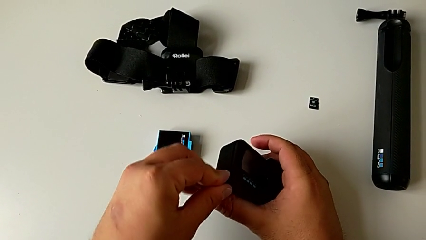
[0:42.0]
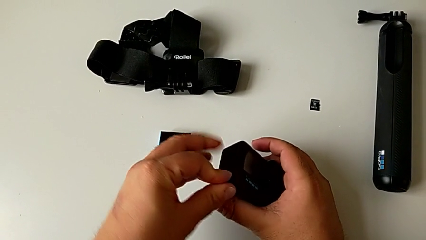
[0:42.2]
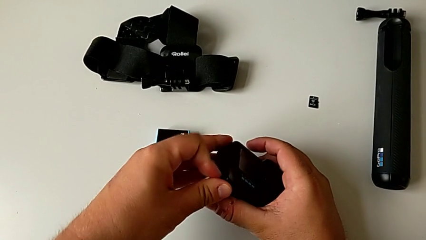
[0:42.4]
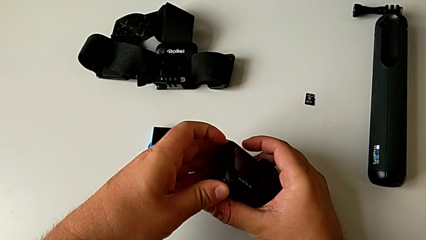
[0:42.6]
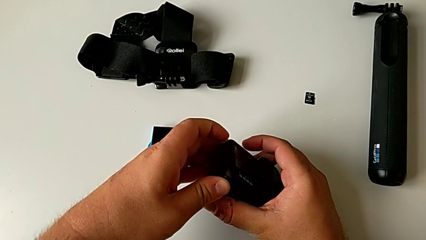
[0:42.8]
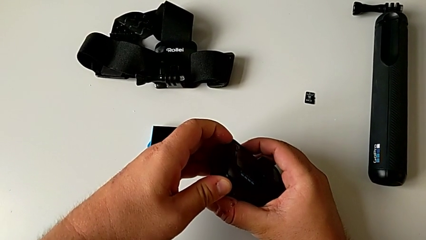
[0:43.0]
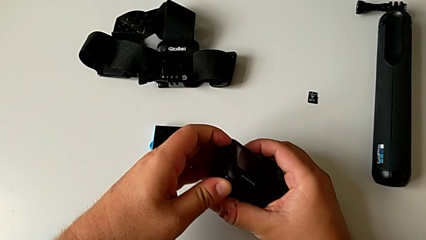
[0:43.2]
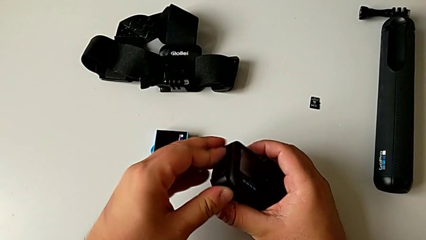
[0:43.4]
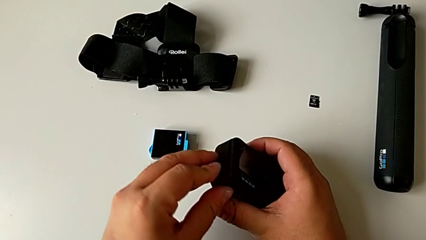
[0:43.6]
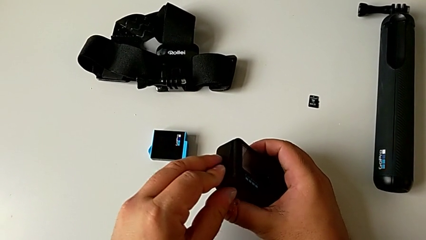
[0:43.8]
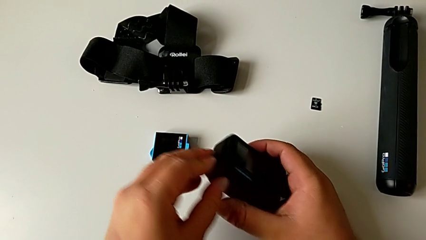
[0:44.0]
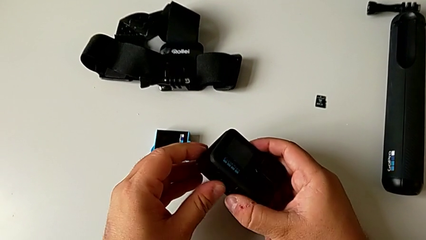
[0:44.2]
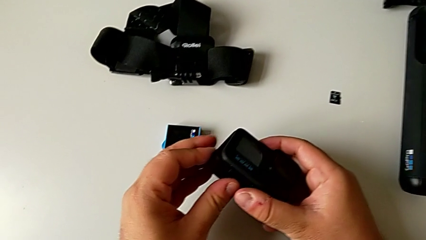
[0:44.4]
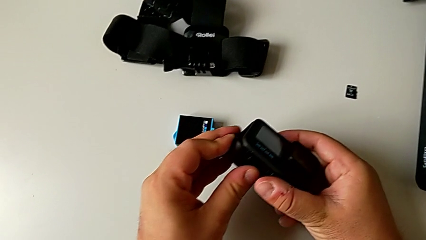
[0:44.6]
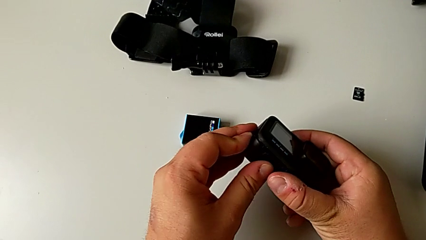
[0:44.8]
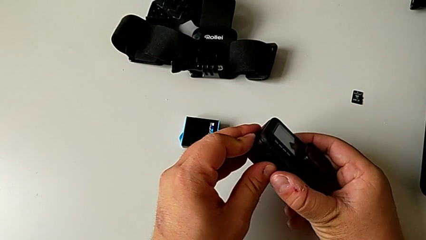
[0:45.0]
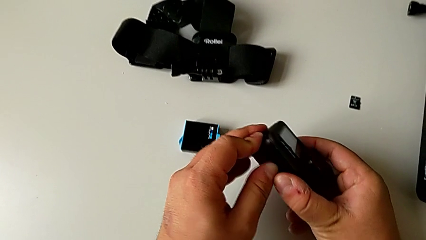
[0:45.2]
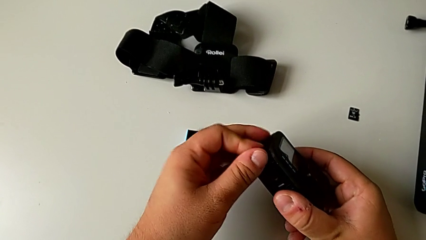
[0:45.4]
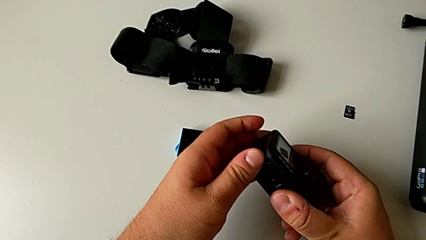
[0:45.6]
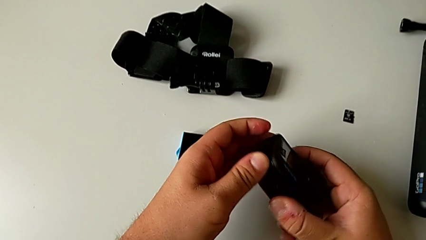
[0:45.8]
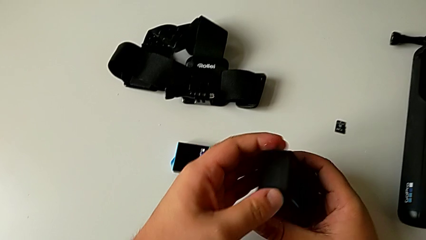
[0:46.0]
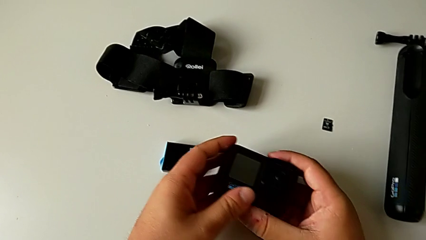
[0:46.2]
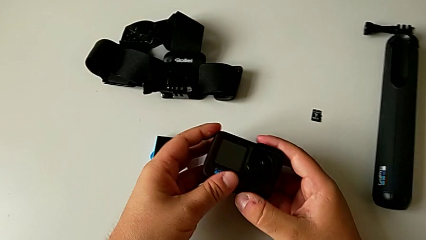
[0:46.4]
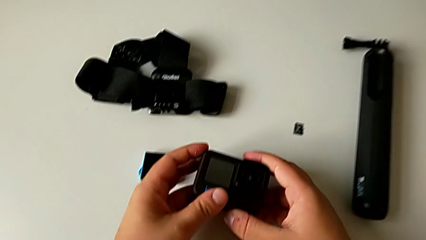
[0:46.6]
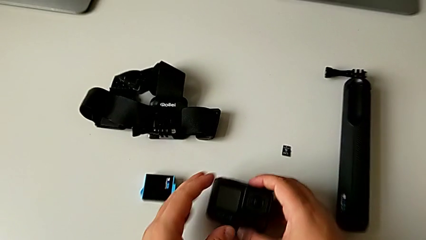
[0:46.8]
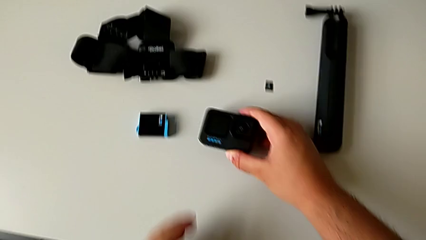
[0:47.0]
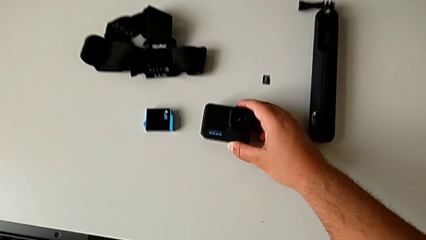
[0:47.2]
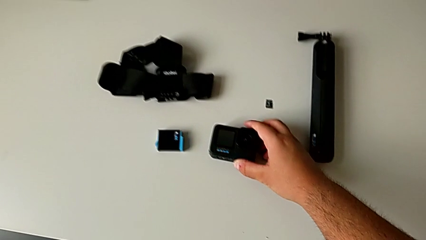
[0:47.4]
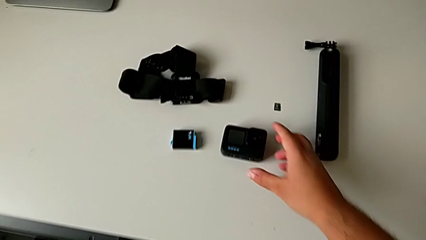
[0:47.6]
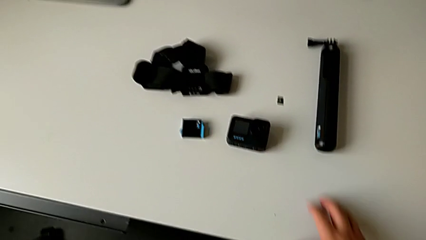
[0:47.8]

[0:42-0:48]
The camera wearer is exchanging the battery of the GoPro. They push the battery door and place the GoPro.

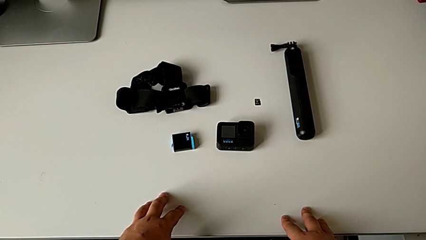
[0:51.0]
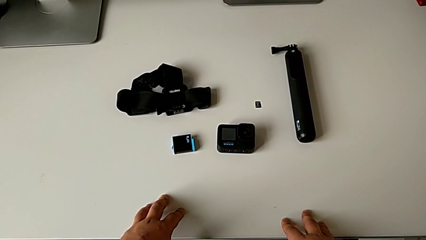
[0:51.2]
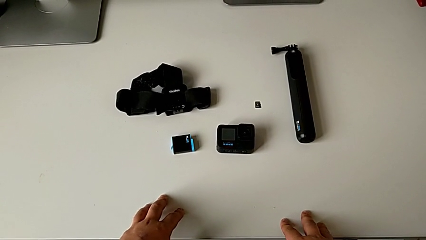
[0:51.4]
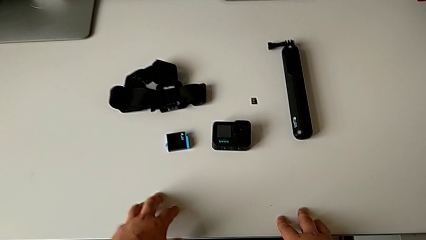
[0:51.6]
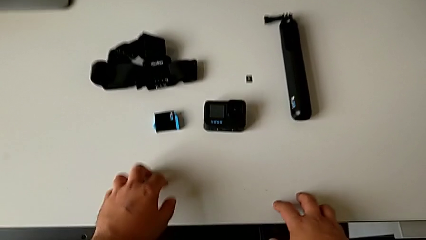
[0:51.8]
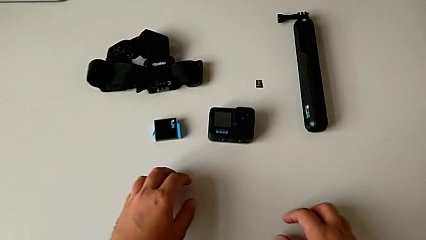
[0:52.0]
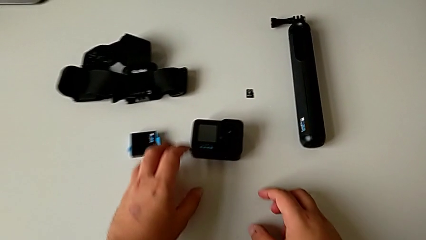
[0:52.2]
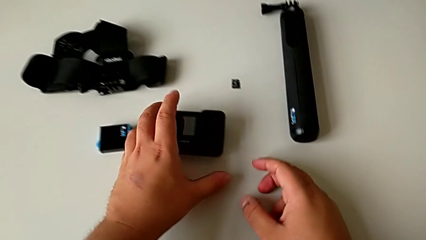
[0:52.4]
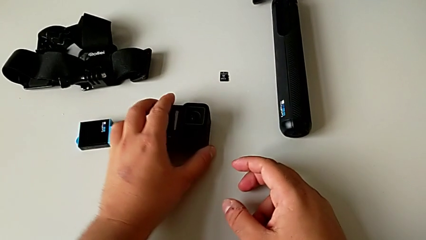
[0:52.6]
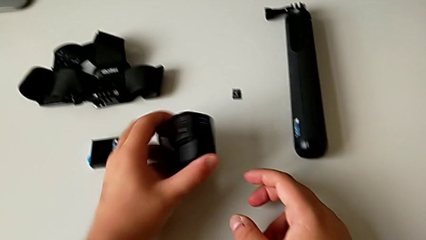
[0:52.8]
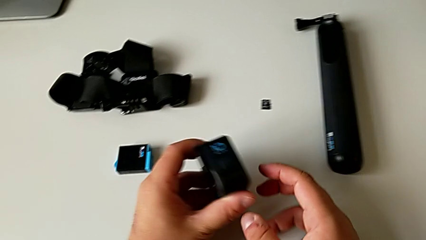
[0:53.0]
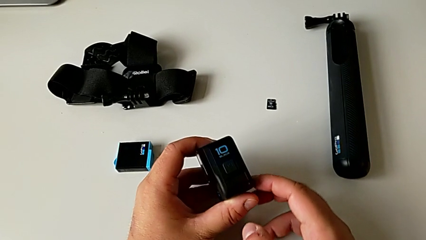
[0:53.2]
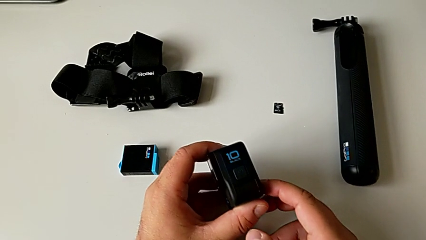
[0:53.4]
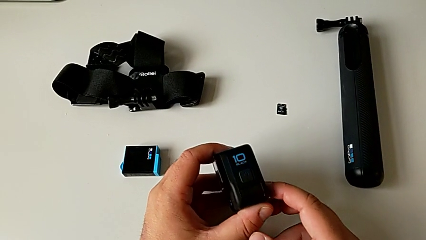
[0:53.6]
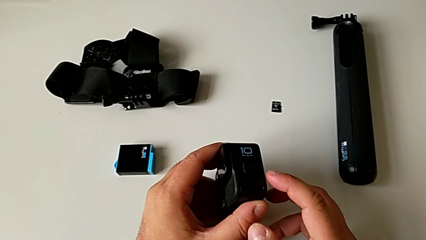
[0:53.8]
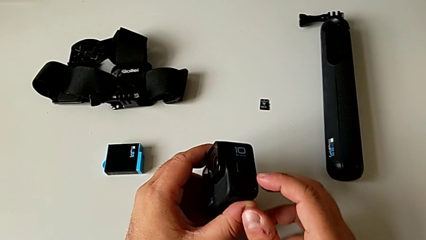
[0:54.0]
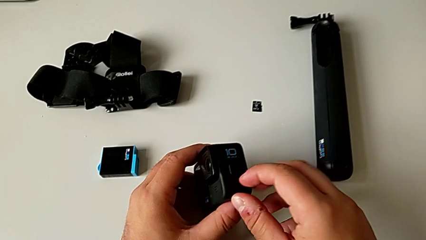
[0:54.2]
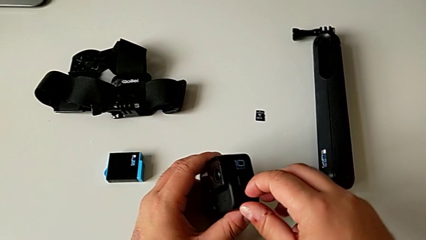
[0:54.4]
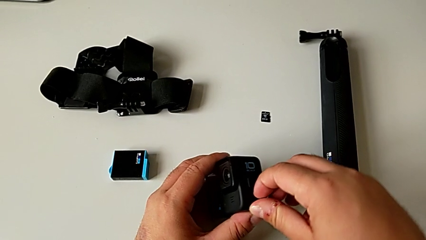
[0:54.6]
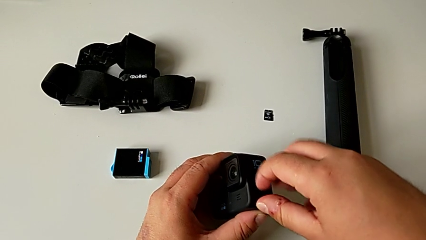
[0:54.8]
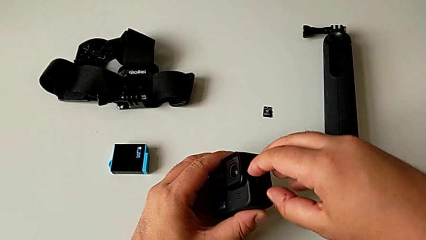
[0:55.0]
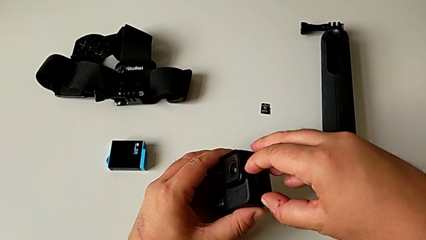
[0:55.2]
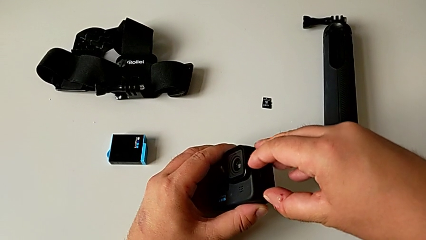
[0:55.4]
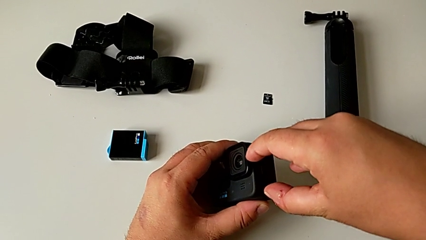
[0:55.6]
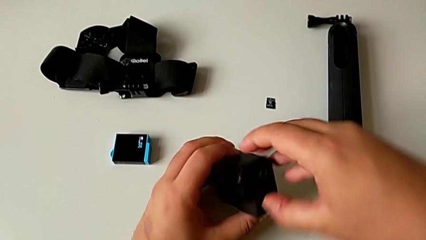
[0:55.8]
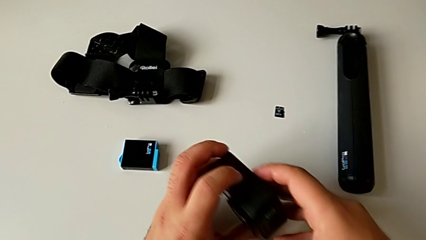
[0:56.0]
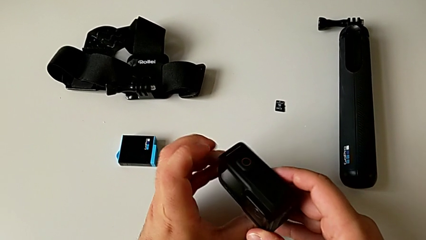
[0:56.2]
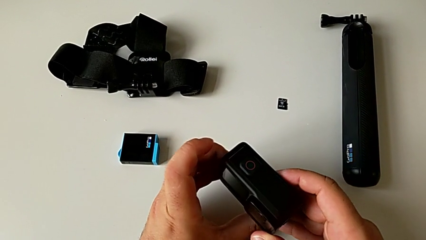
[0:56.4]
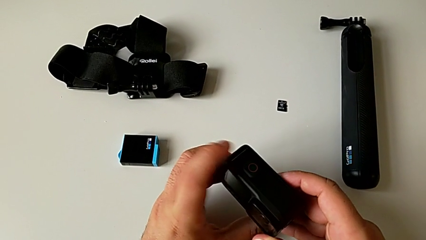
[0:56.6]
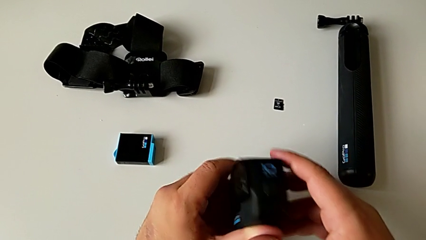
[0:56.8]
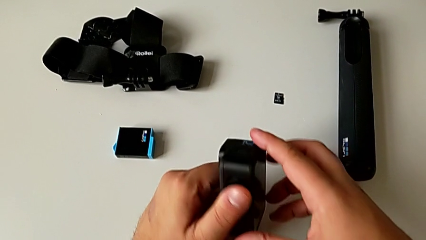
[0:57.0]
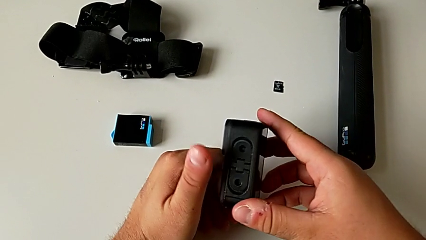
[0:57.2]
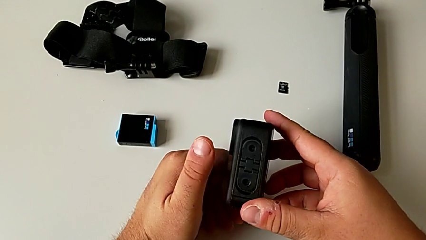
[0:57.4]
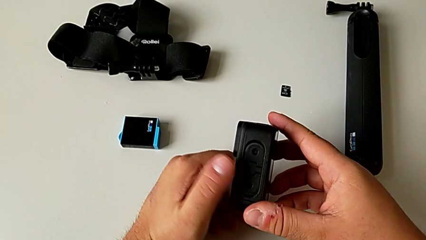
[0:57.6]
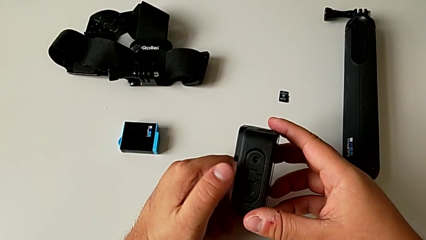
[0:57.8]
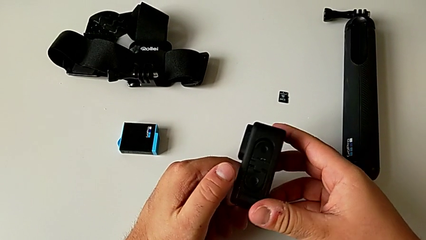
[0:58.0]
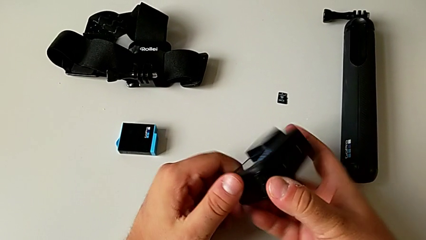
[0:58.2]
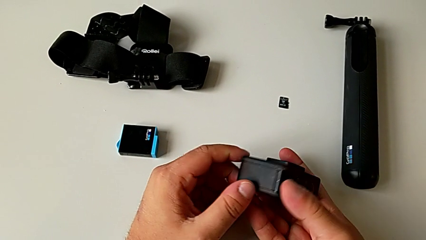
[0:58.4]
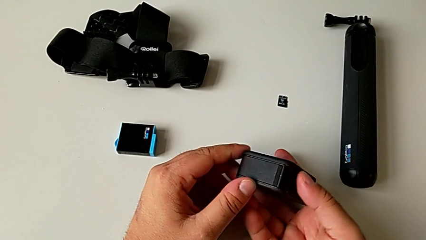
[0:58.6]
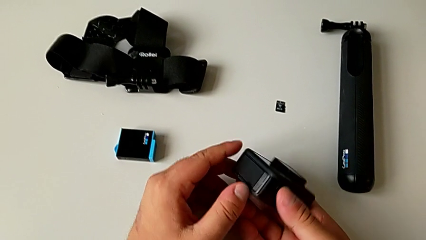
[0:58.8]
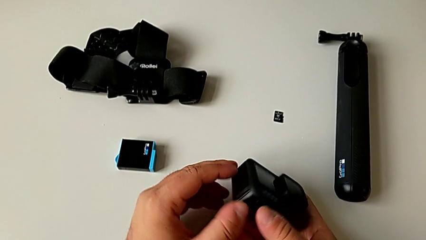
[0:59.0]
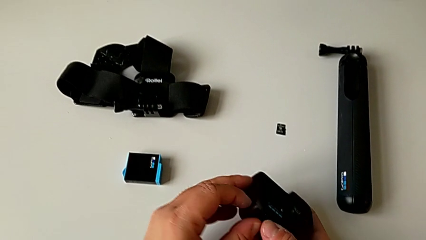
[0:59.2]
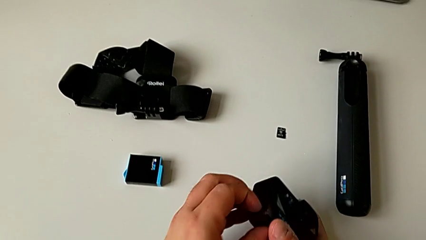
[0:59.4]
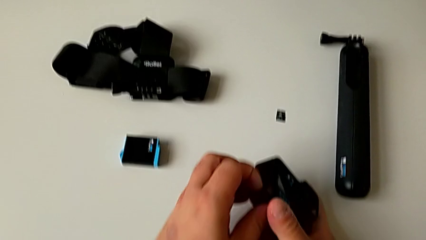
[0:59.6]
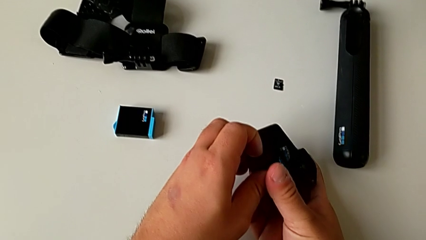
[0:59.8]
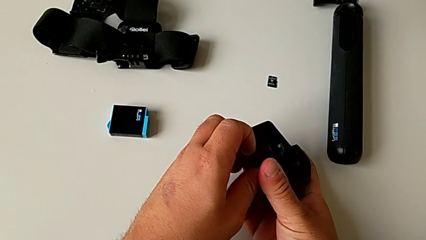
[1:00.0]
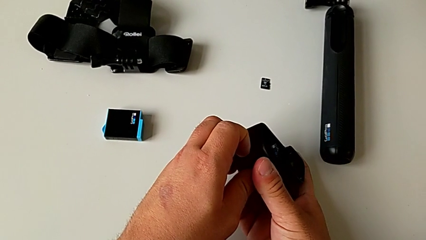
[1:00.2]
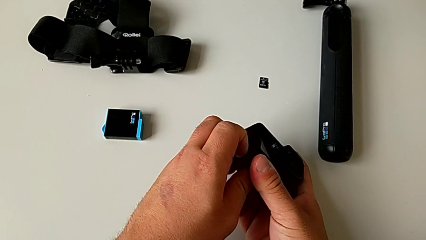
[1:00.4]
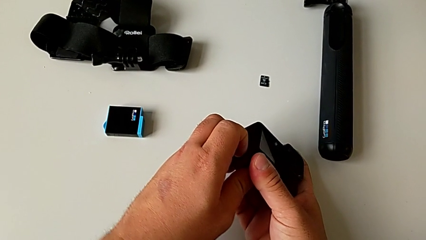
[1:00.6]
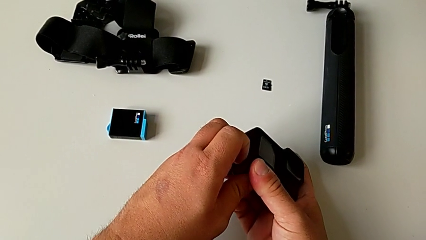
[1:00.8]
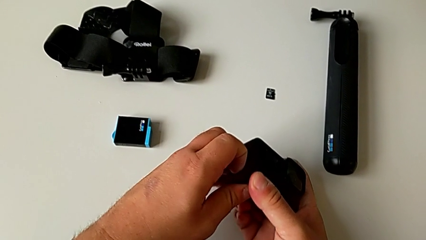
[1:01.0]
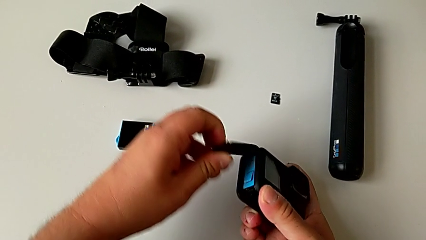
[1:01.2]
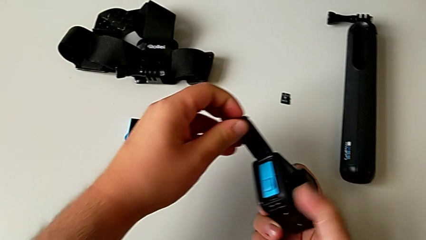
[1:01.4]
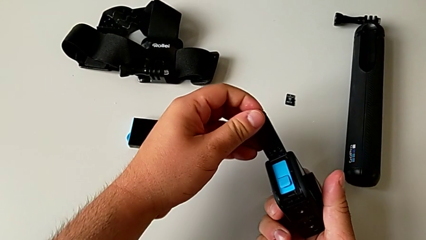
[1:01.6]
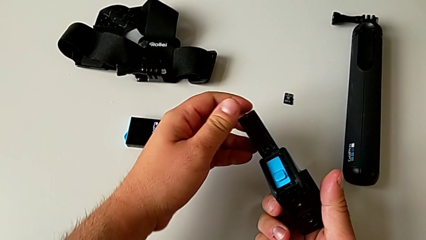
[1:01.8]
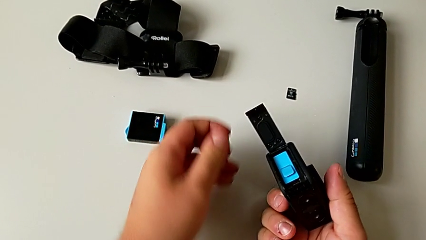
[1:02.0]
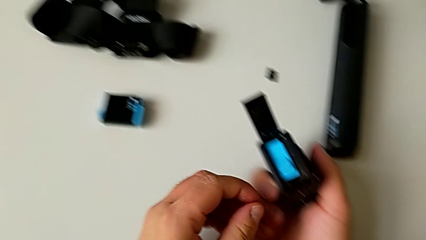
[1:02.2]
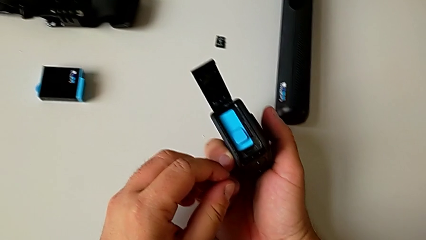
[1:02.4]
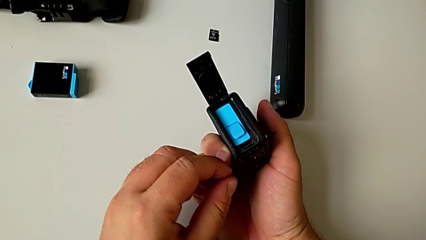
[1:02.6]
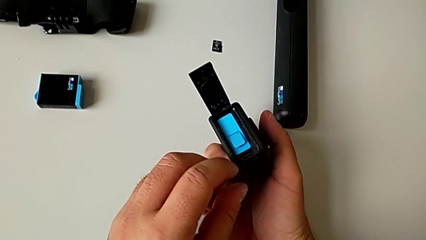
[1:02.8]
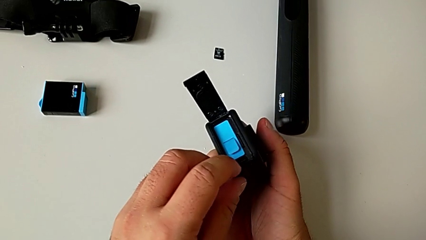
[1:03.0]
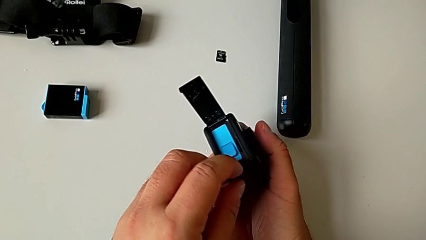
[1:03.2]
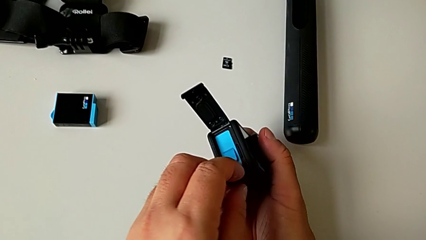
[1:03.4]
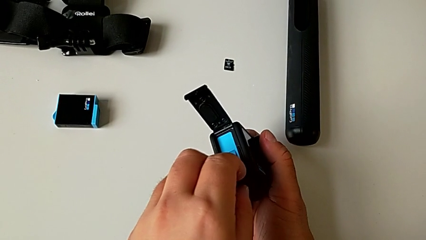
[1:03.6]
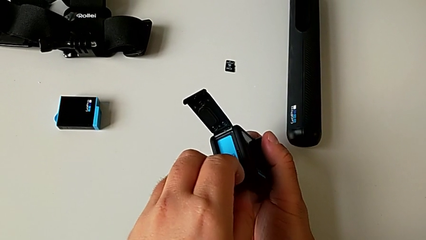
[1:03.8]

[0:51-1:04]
The camera wearer is pulling out the old SD card. They rotate the GoPro, inspect it, wrongly pull the drain microphone of the GoPro, rotate the GoPro, pull the battery door and inspect the battery.
